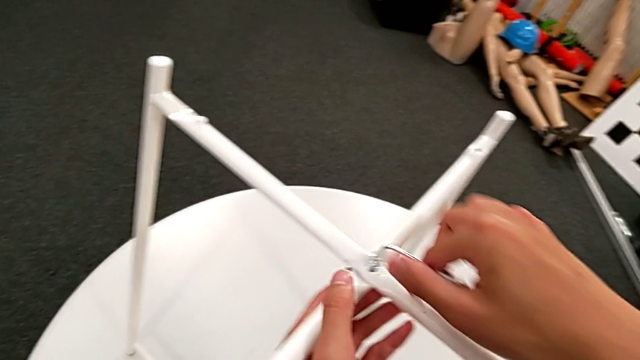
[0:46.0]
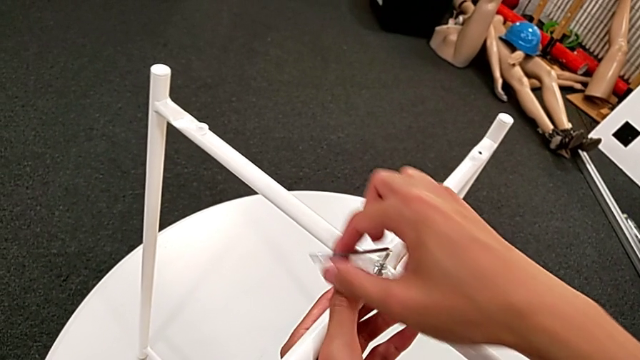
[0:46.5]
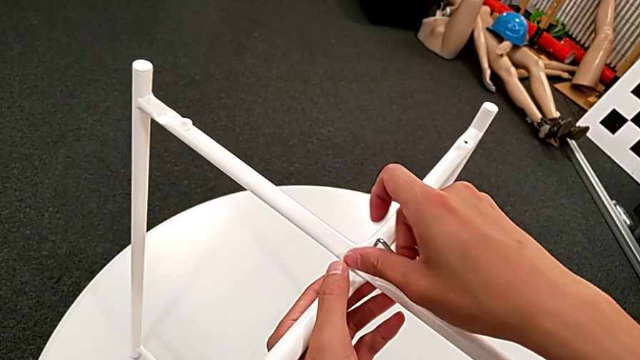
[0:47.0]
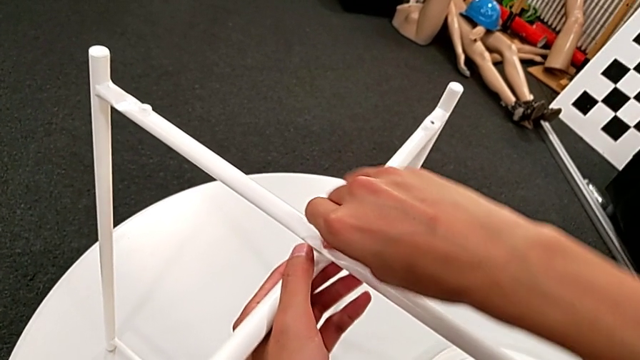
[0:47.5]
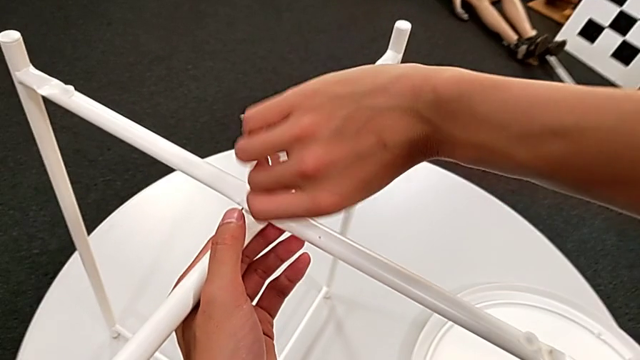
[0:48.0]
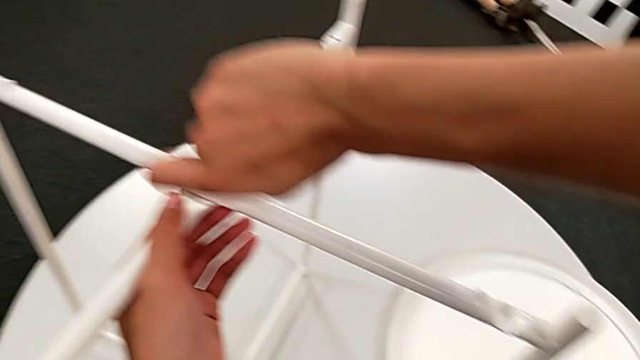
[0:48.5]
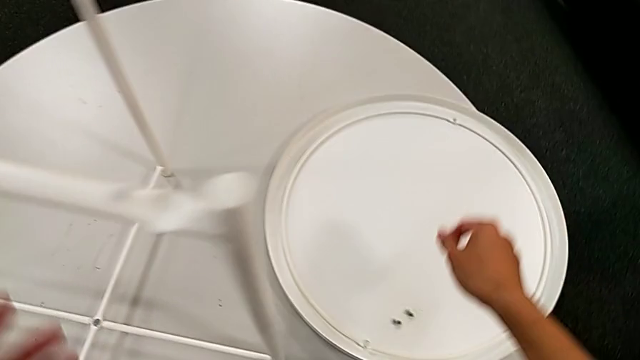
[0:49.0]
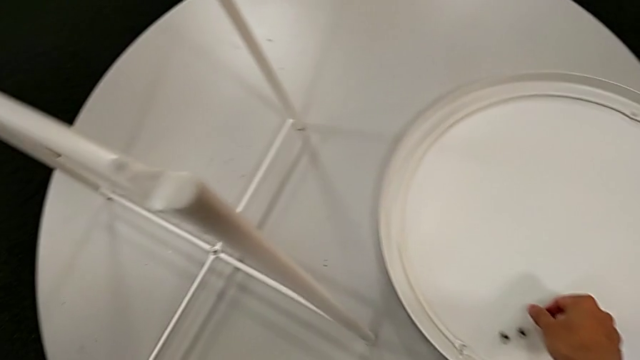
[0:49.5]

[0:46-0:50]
The camera wearer is unscrewing the top hex socket head of the legs. They unscrew the hex socket head, disassemble it with the right hand, withdraw the Allen wrench with the right hand and place the hex socket head.

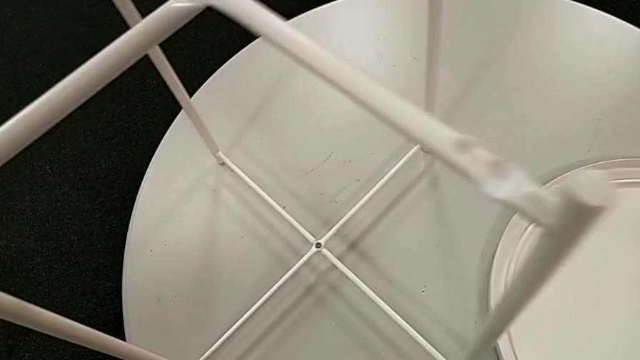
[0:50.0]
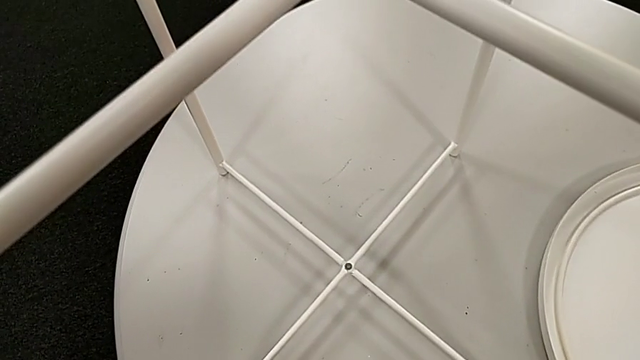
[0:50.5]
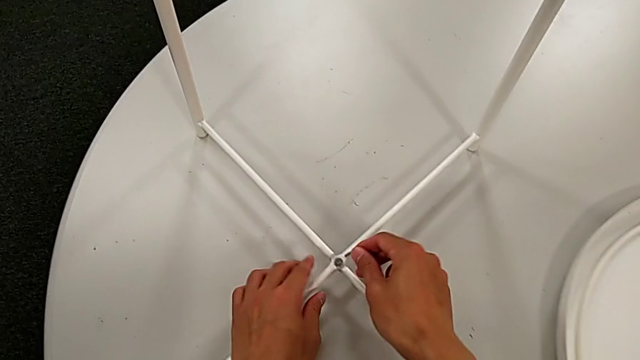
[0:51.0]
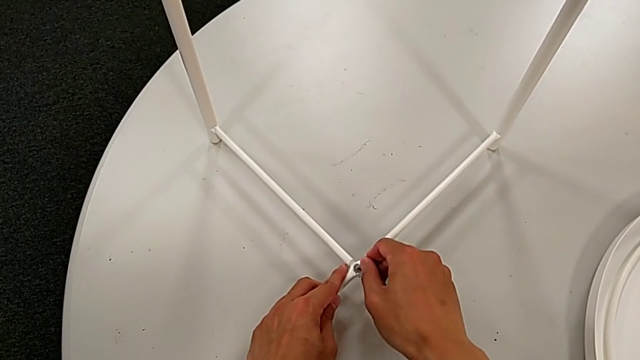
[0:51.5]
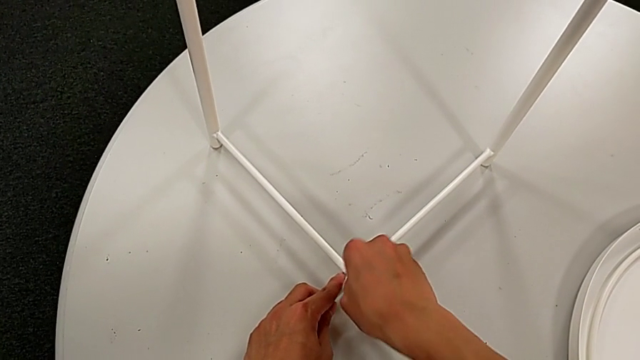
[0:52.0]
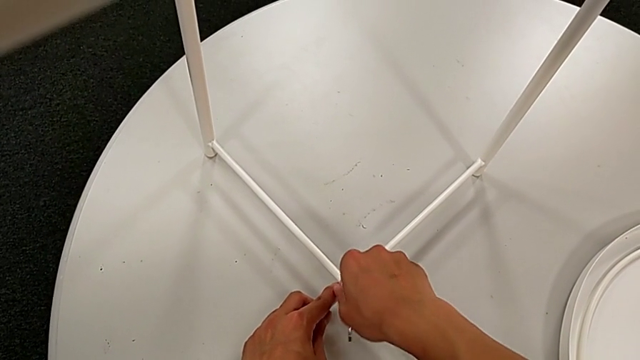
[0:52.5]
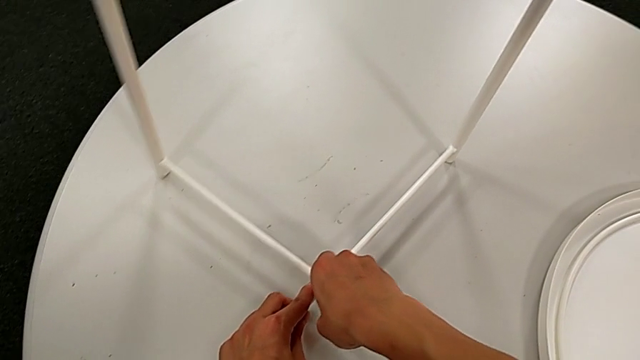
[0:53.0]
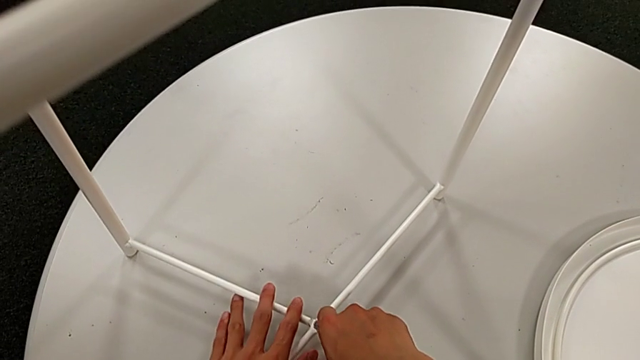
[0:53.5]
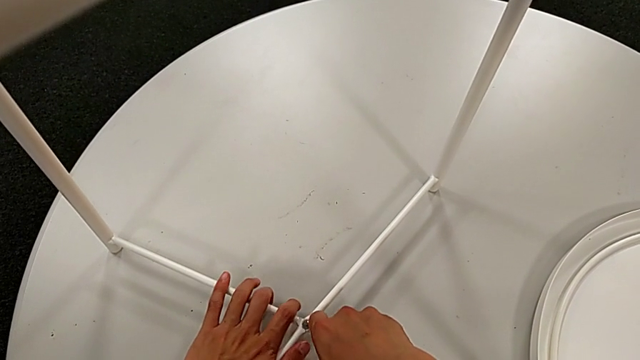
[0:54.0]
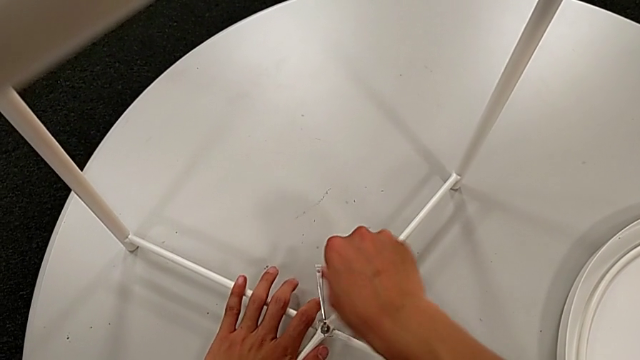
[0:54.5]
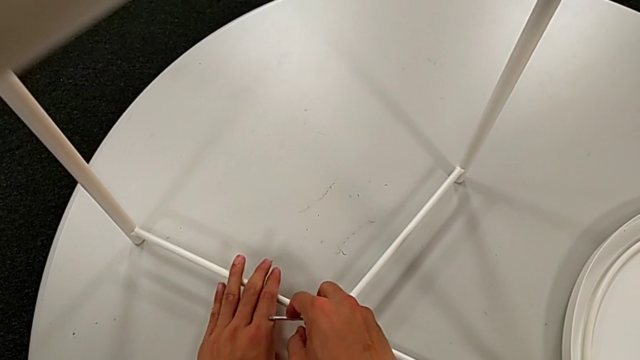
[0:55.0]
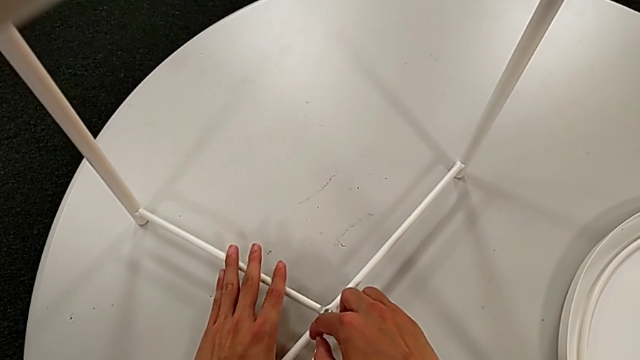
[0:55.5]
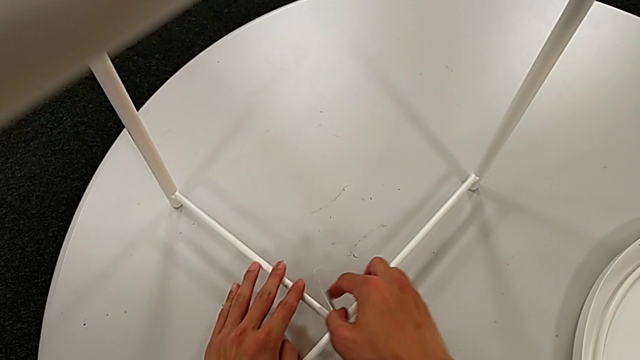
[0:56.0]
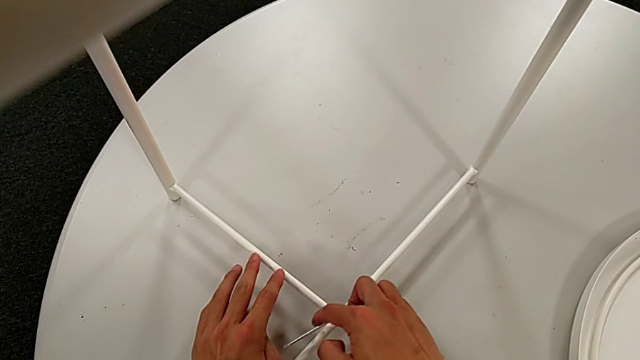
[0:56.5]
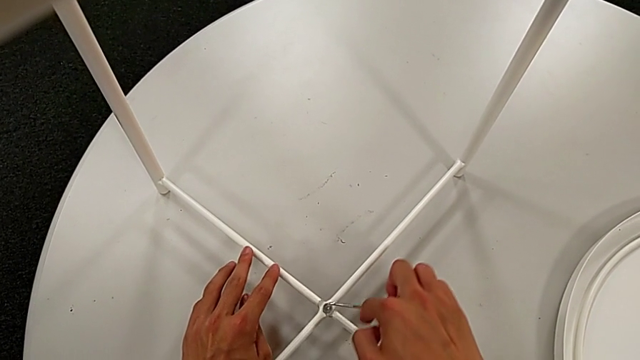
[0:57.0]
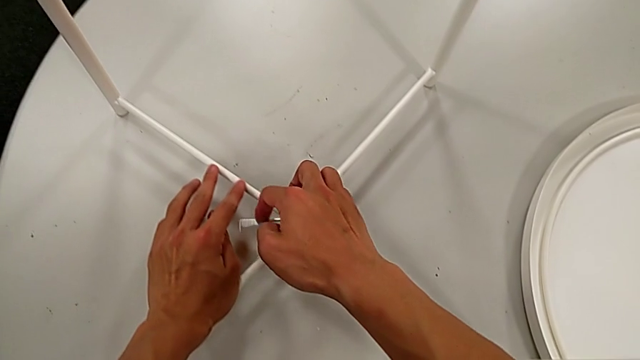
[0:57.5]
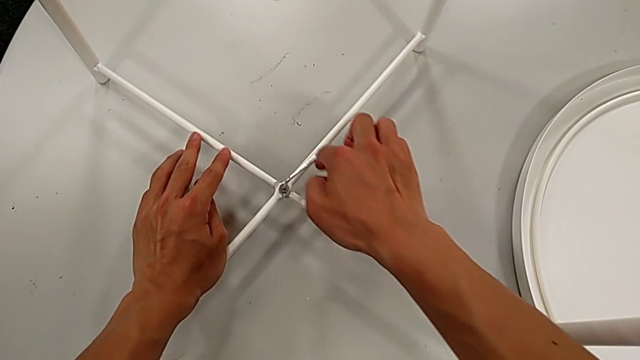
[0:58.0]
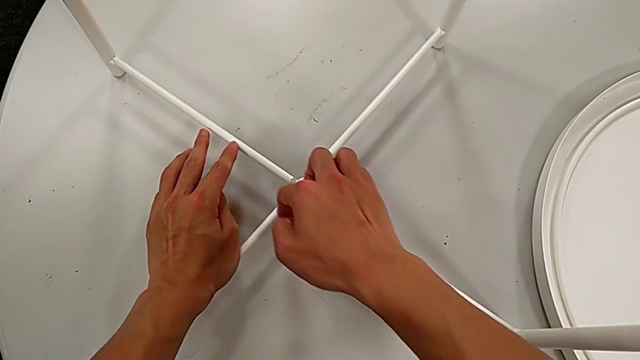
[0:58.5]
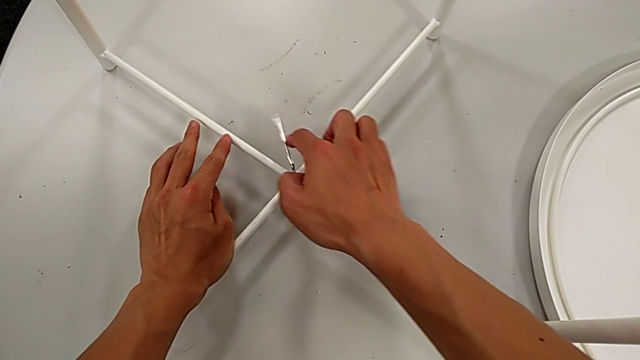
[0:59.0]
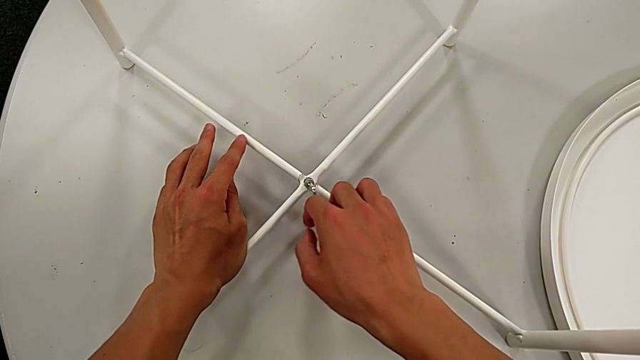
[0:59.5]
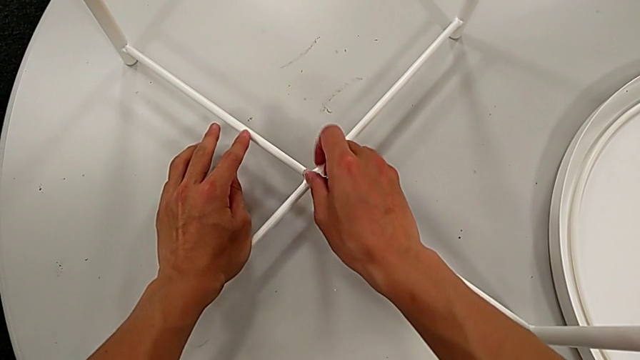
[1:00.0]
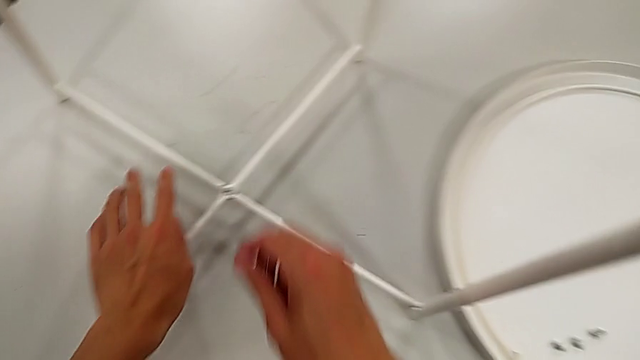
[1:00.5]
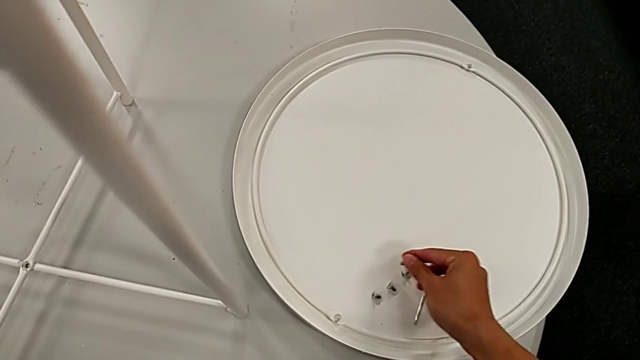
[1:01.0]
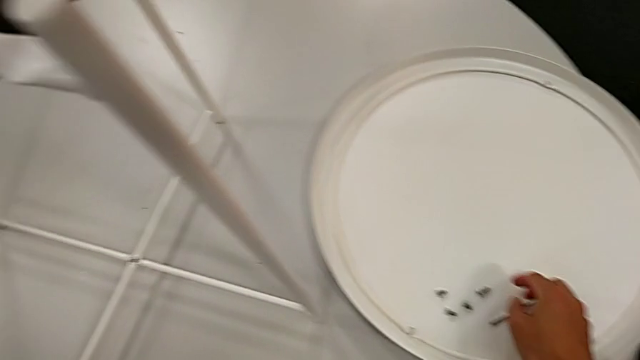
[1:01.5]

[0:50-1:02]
The camera wearer unscrews the bottom hex socket head of the legs. They insert the Allen wrench, unscrew the hex socket head, disassemble it with the right hand, withdraw the Allen wrench with the right hand, place the hex socket head and place the Allen wrench.

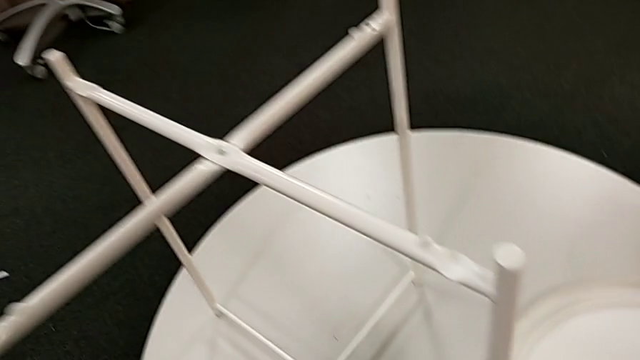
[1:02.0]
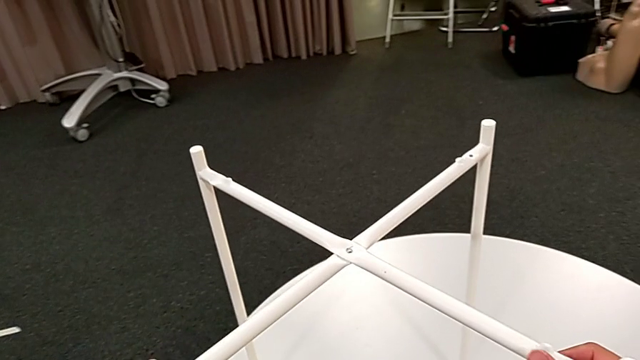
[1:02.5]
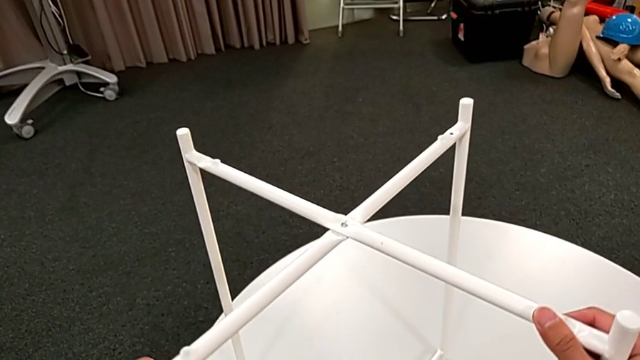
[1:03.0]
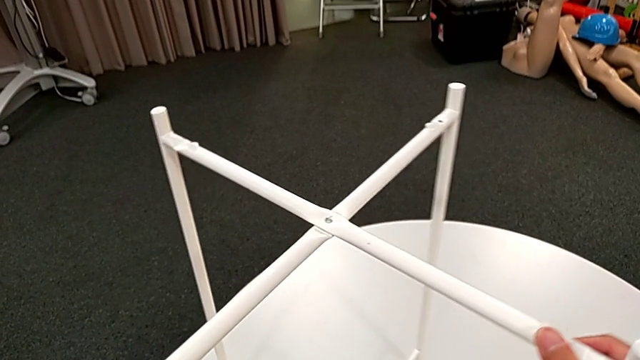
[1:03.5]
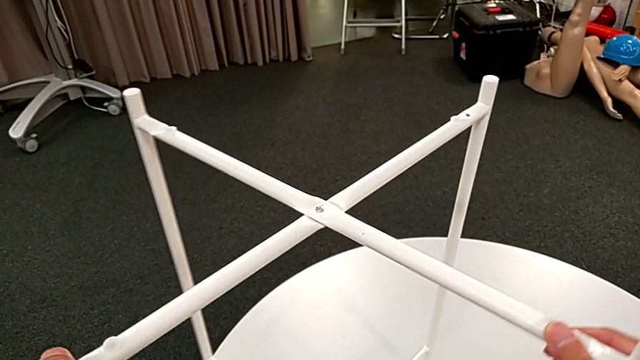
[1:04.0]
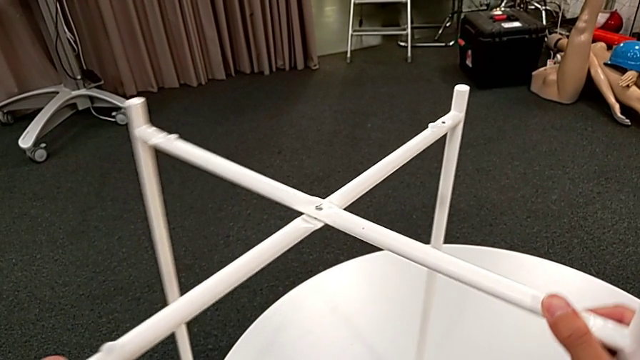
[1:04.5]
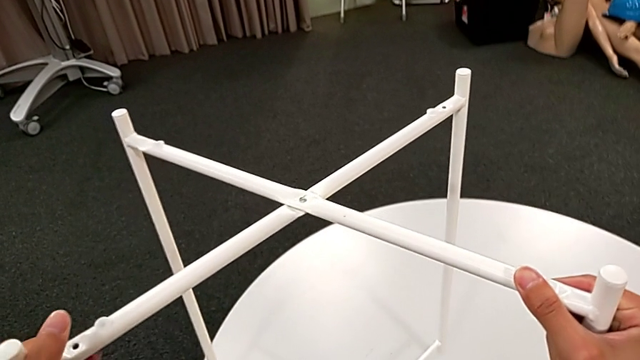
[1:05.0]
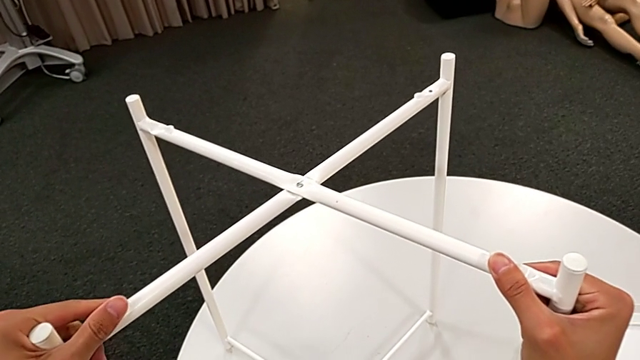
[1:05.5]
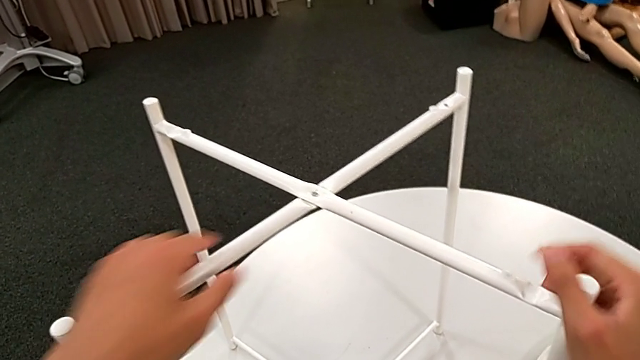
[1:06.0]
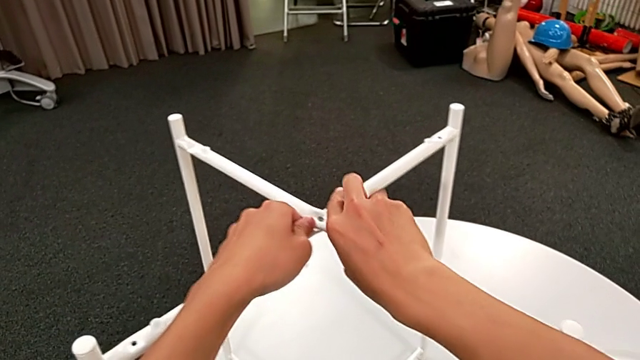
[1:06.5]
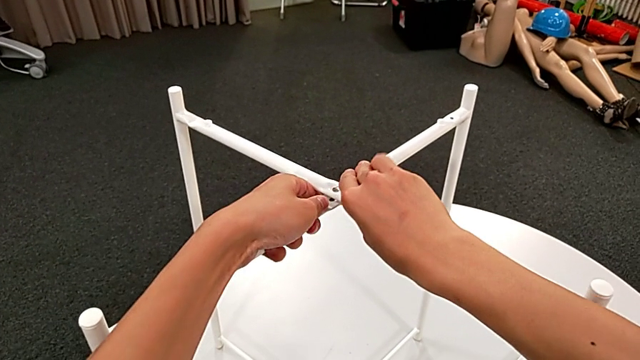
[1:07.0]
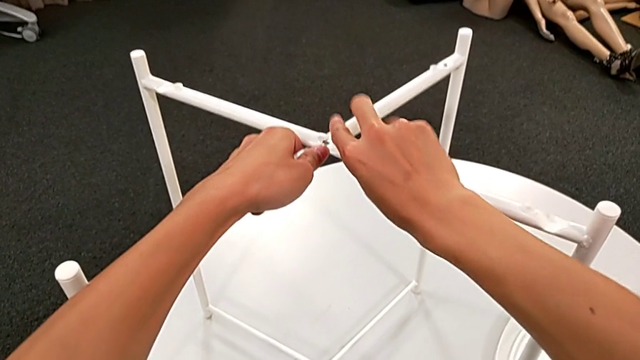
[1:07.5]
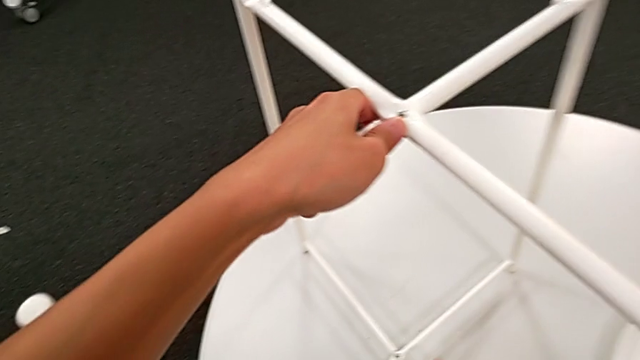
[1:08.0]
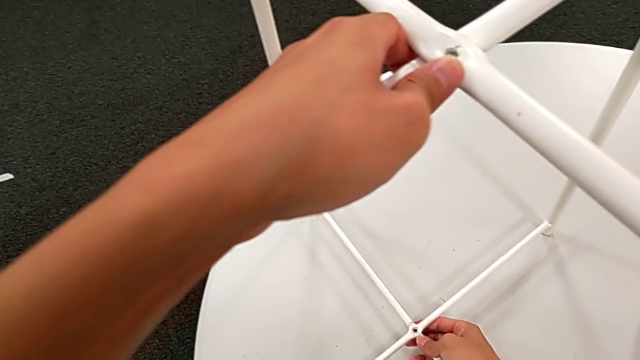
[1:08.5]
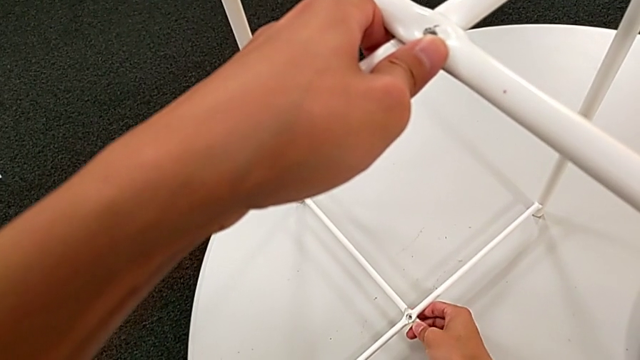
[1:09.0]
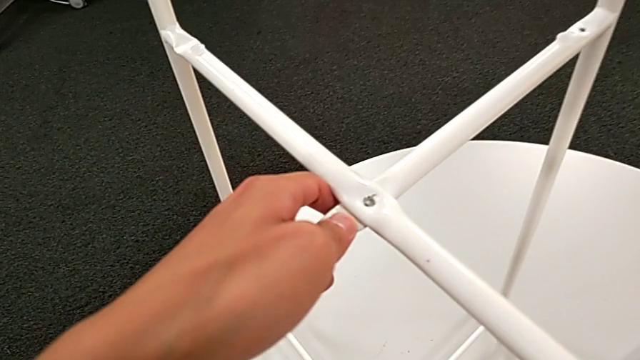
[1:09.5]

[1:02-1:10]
The camera wearer is disassembling the legs. They hold the leg, lift it, place it and begin to hold it.
